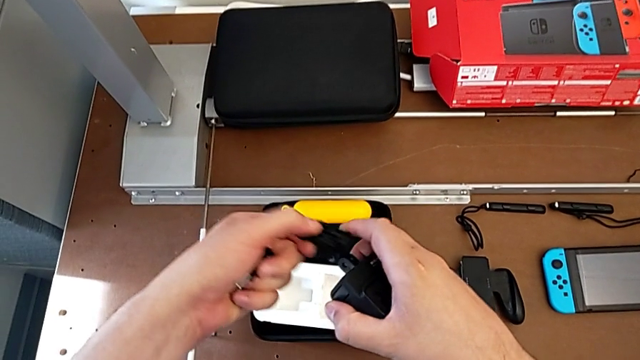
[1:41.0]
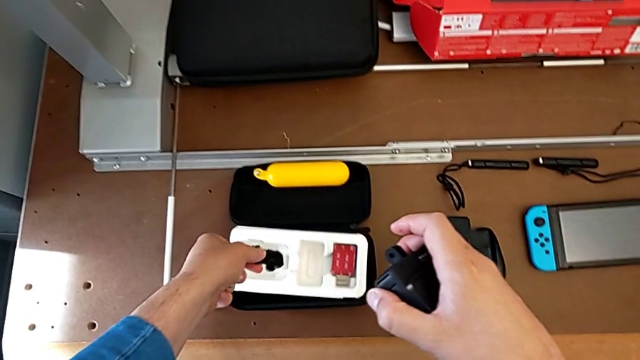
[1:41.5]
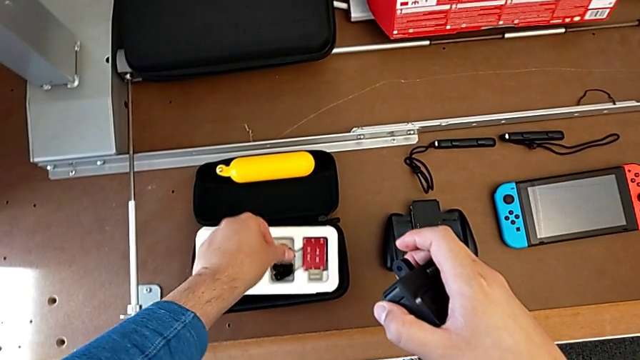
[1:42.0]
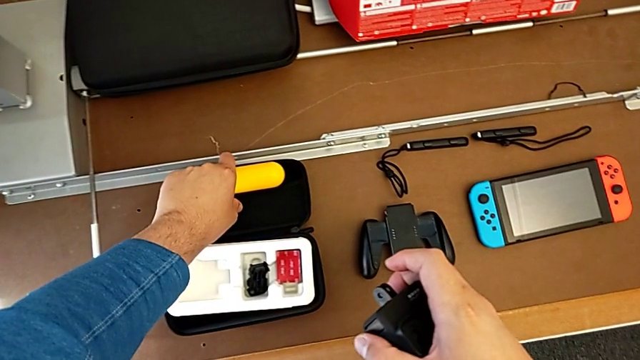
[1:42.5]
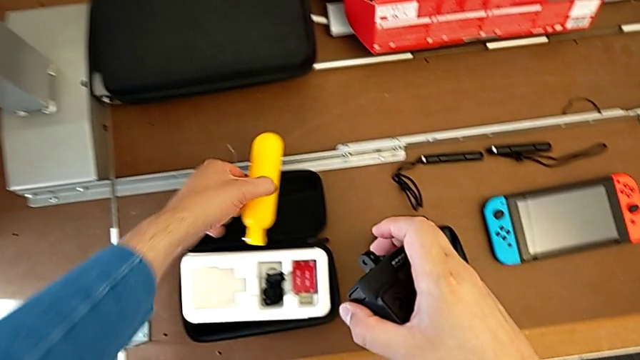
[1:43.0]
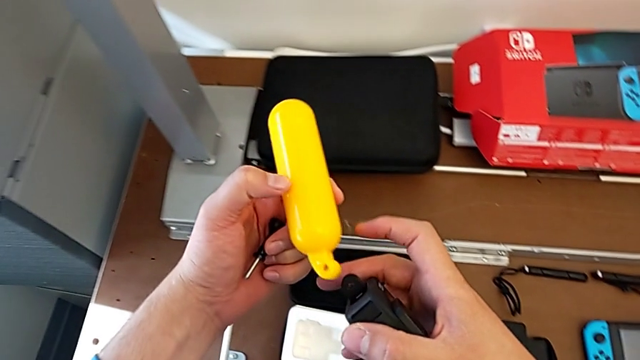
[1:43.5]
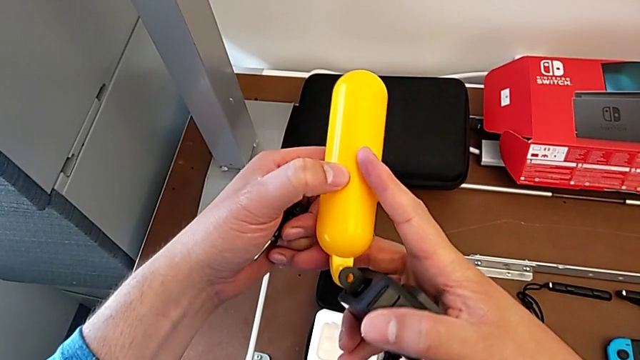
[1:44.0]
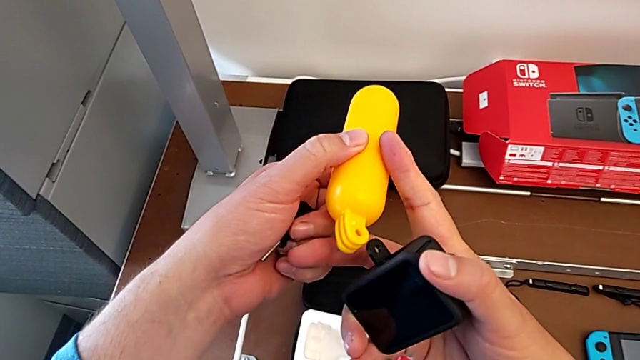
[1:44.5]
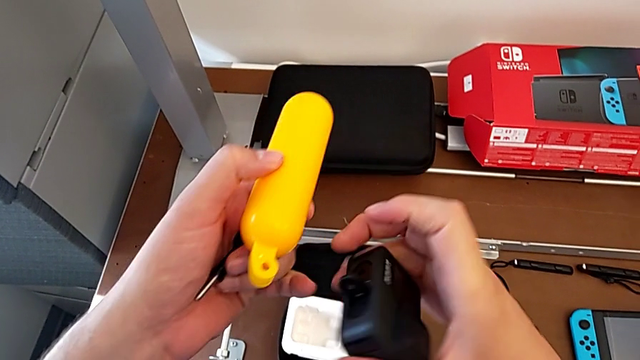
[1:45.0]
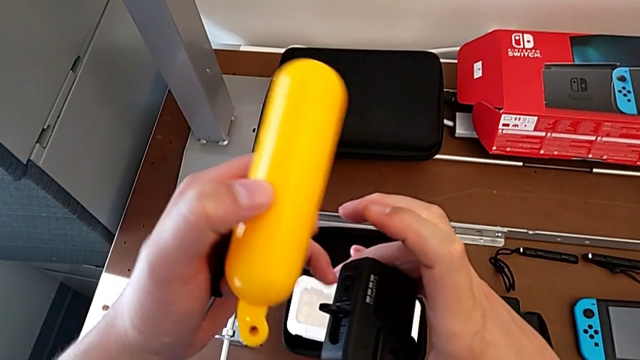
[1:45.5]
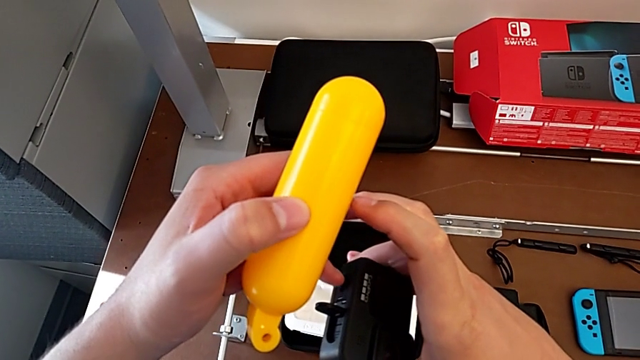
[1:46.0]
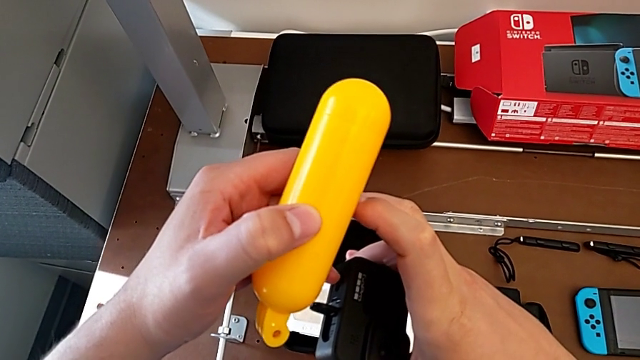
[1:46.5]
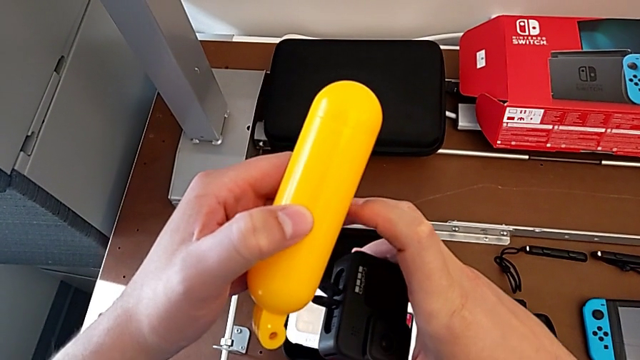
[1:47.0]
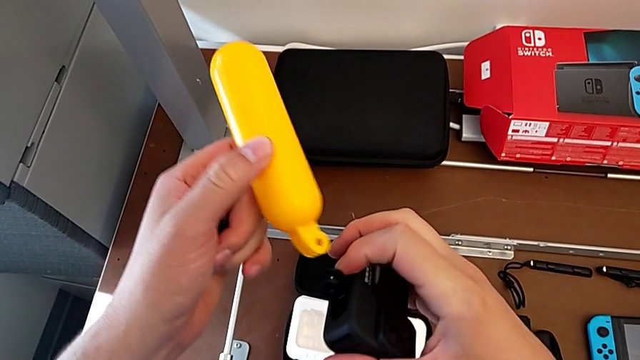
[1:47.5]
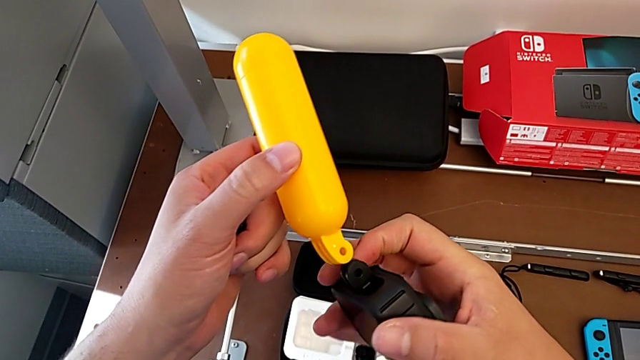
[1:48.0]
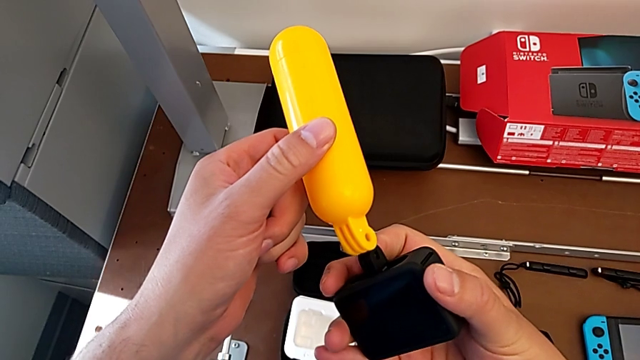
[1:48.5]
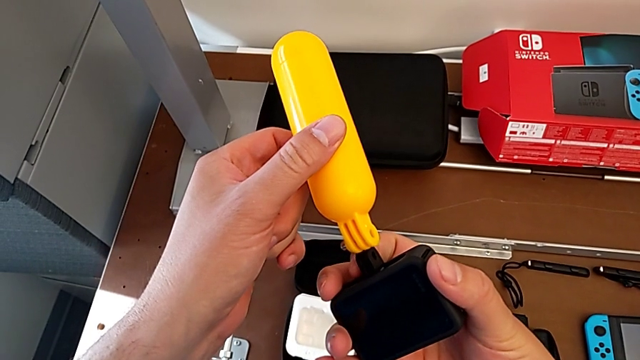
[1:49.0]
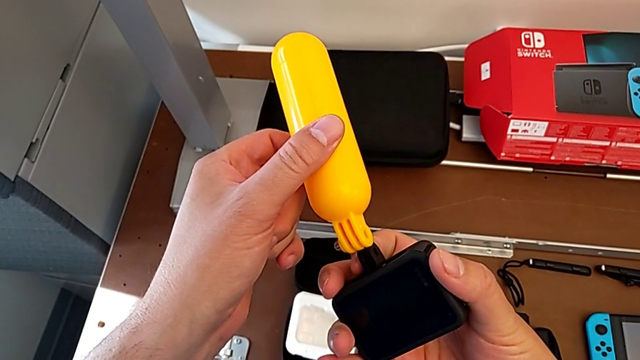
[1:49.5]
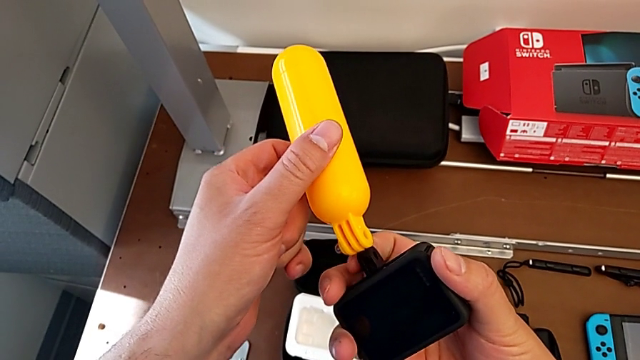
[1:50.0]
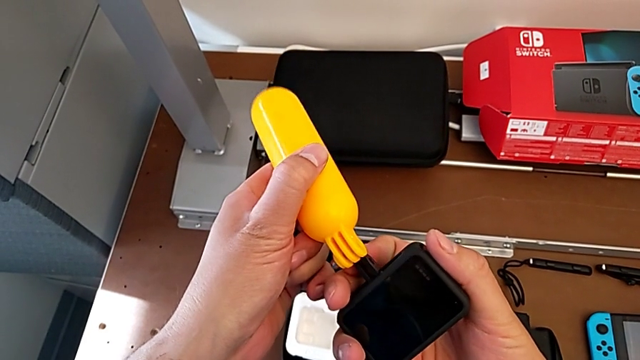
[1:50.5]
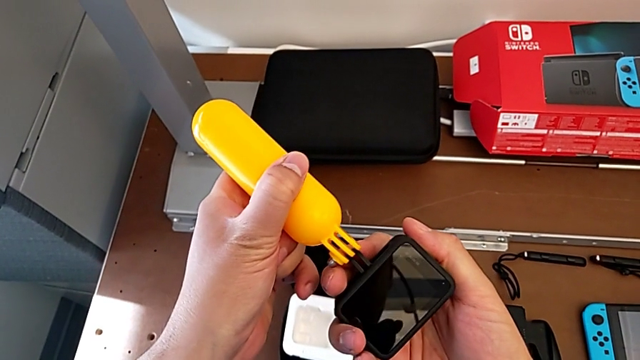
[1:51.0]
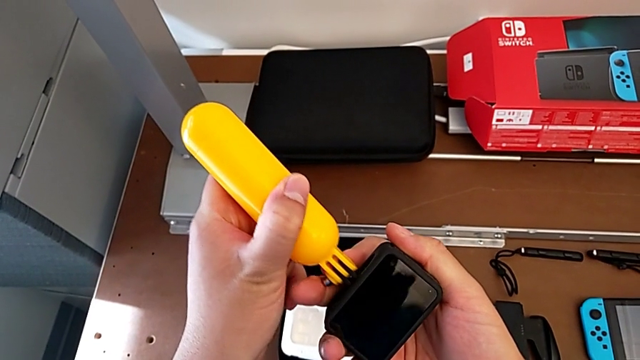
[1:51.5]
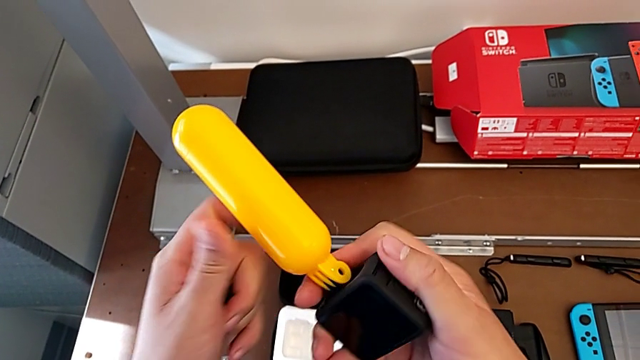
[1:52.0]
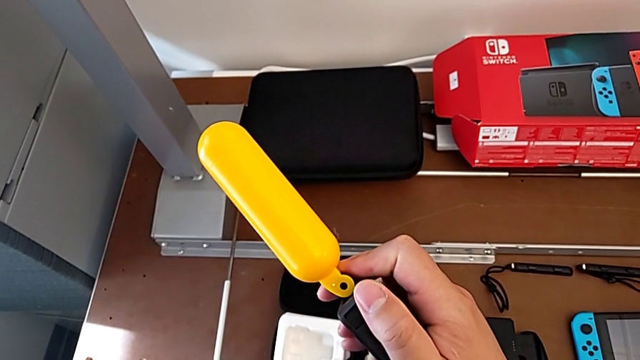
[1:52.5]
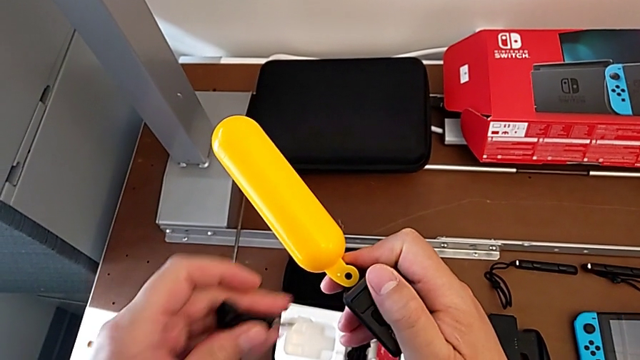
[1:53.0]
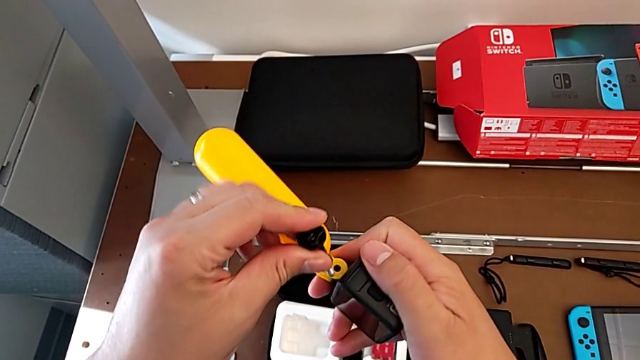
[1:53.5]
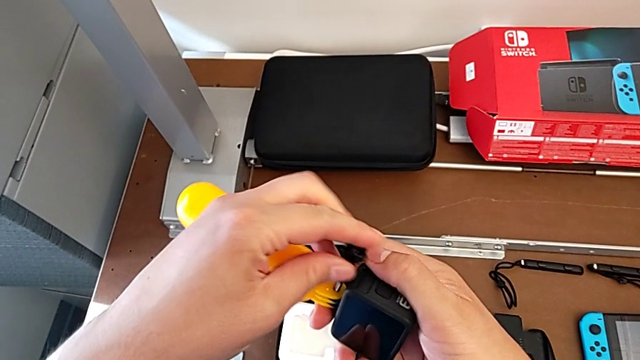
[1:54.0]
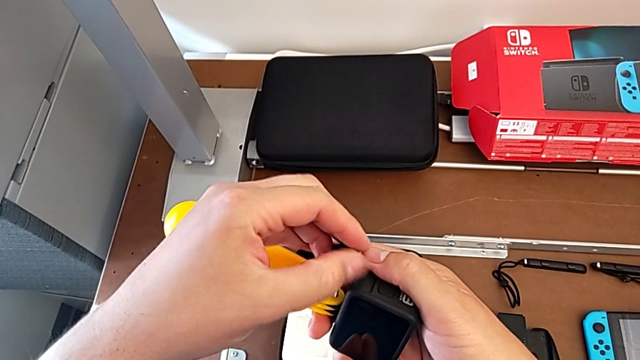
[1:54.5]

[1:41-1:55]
The camera wearer is attaching the handheld grip to the GoPro. They withdraw the handheld grip, place it, grab it, pull the mounting peg, insert the handheld grip and insert the screw.

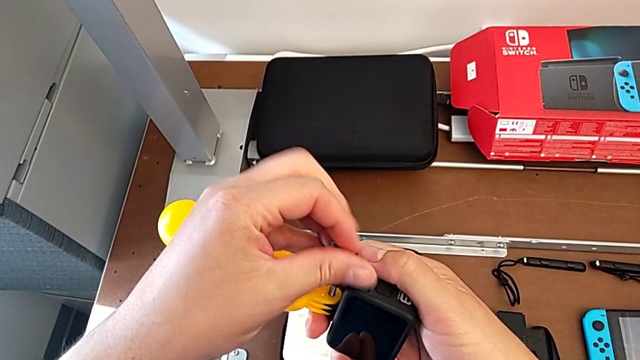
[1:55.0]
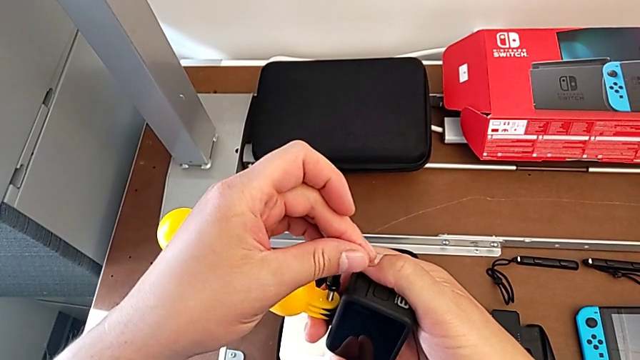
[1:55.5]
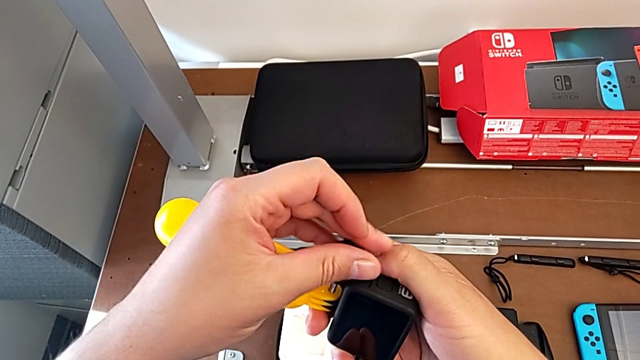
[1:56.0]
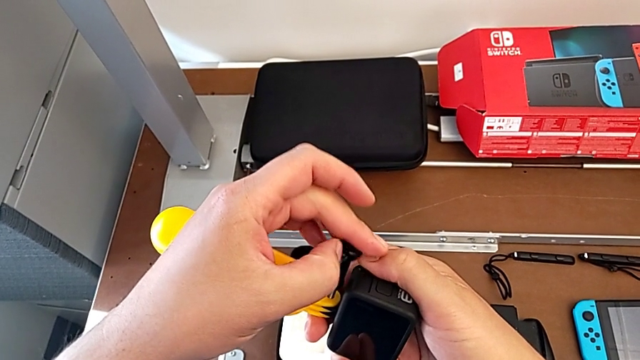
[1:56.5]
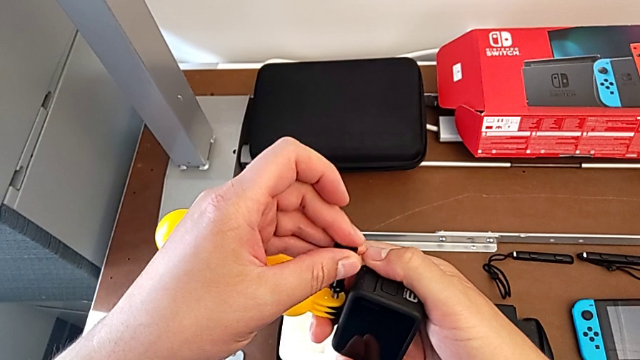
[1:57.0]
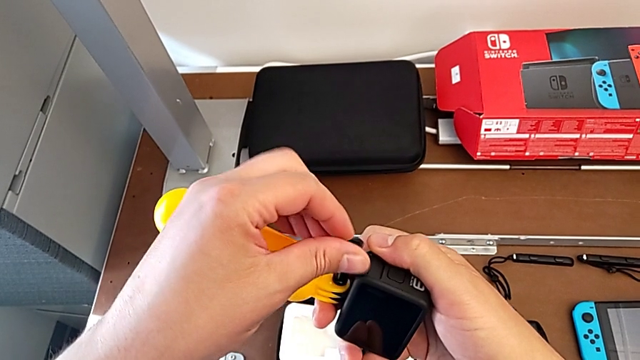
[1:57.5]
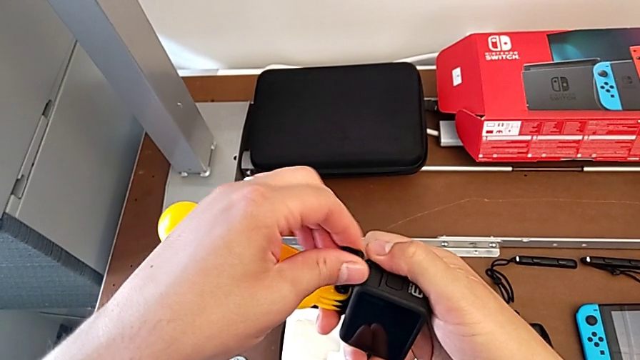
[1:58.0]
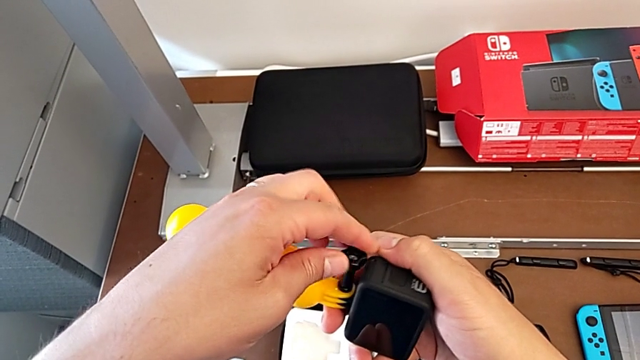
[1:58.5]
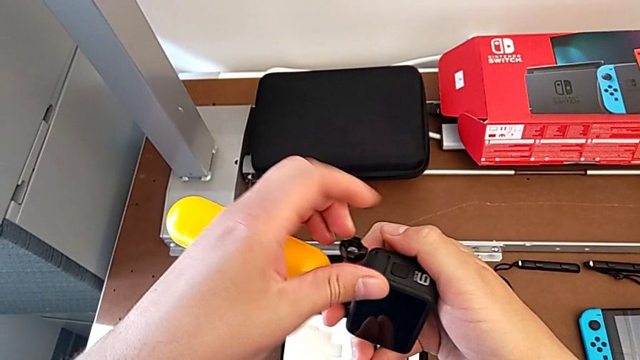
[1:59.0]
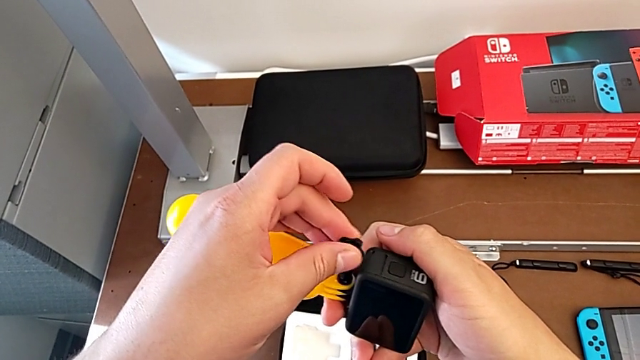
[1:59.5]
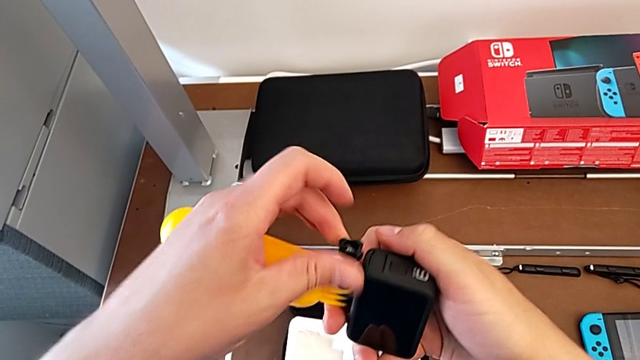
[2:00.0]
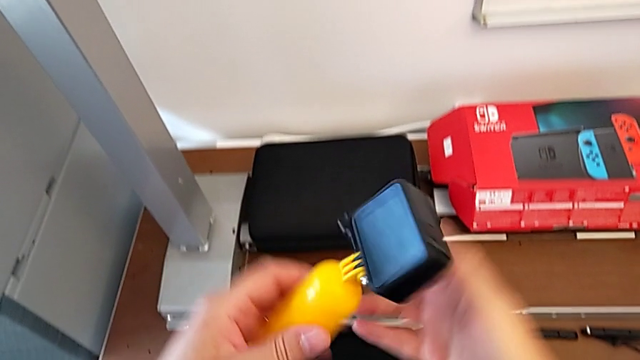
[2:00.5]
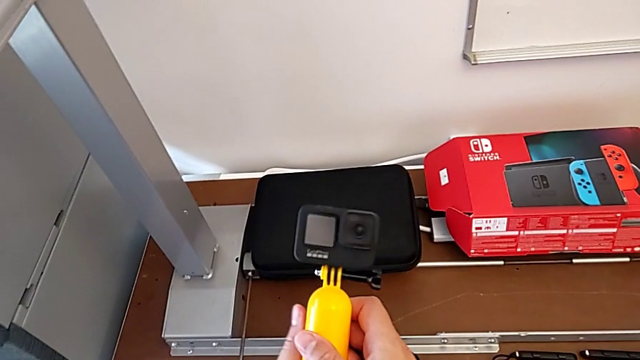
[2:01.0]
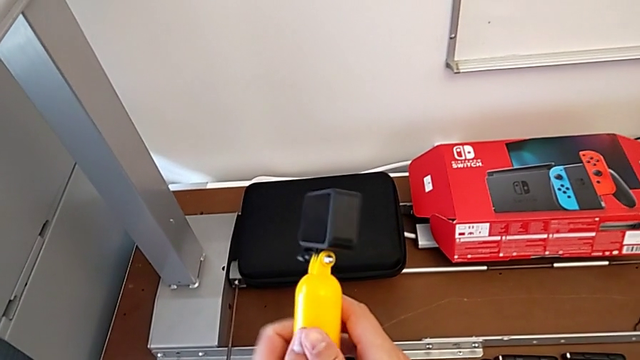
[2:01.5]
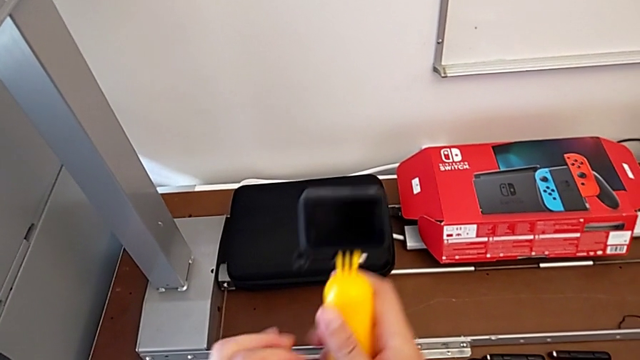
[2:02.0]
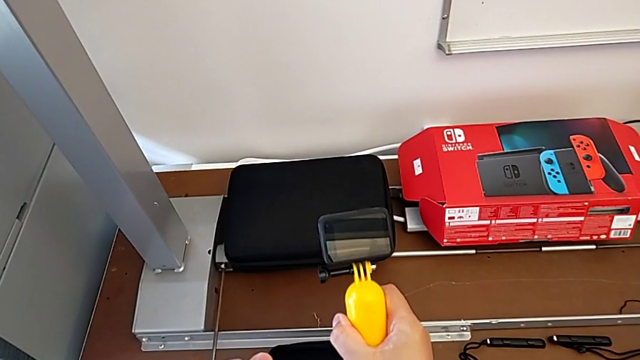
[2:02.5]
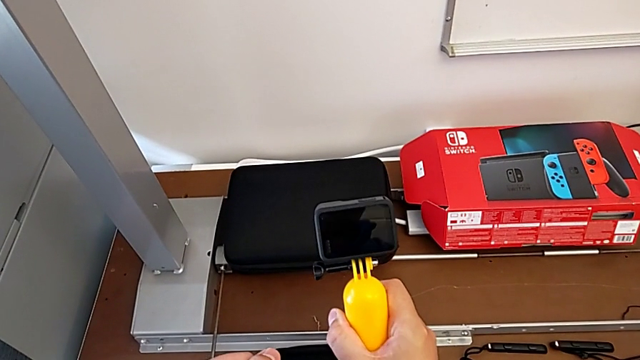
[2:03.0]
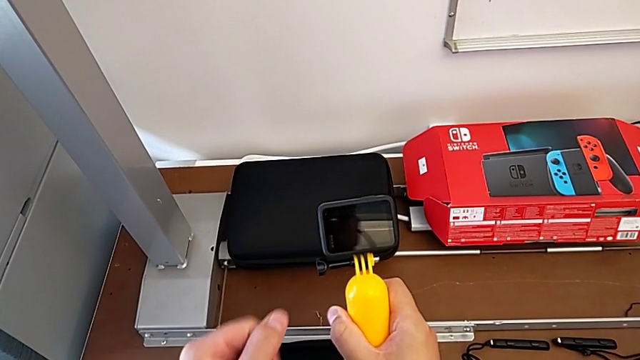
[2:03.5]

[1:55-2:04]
The camera wearer is attaching the handheld grip to the GoPro. They screw the screw and rotate the handheld grip.
